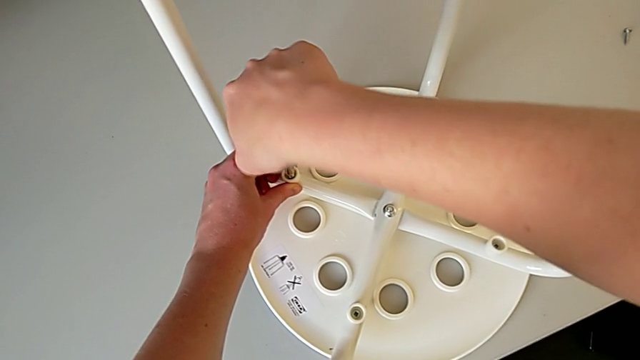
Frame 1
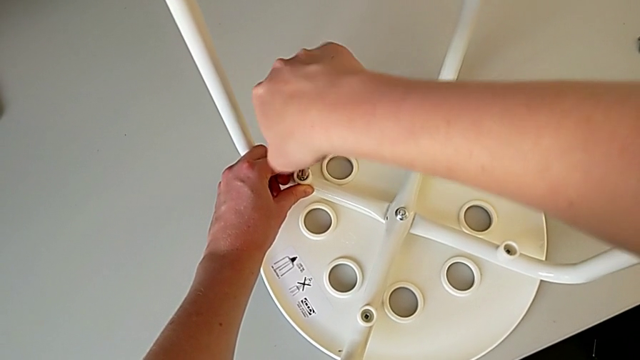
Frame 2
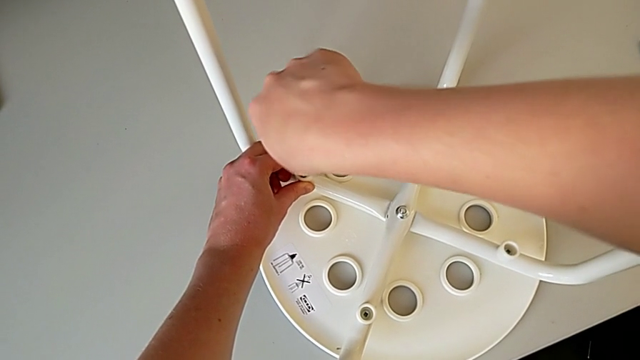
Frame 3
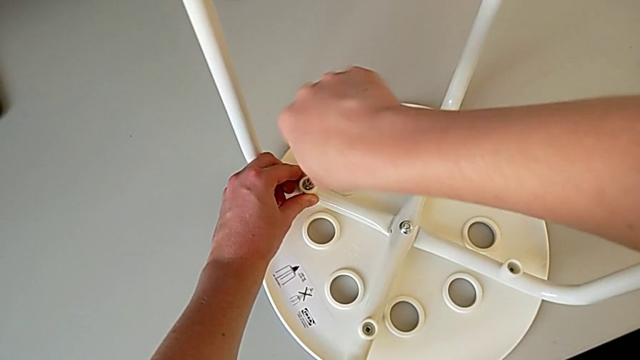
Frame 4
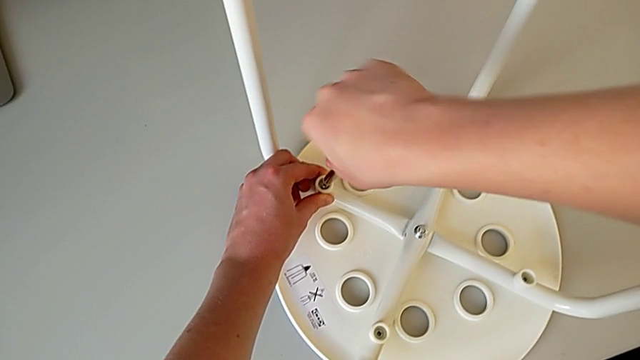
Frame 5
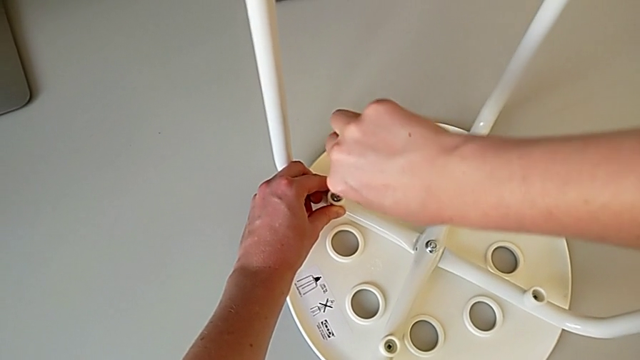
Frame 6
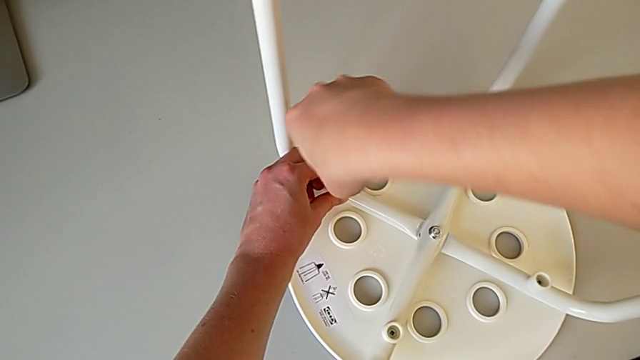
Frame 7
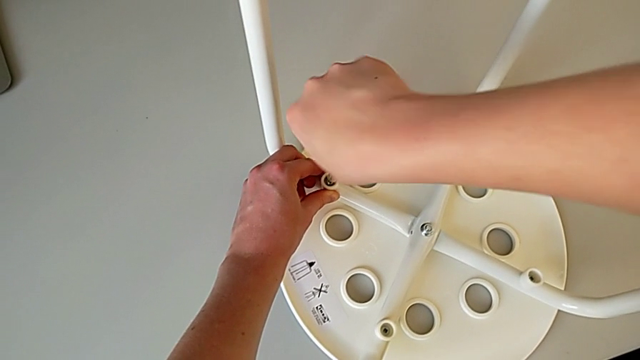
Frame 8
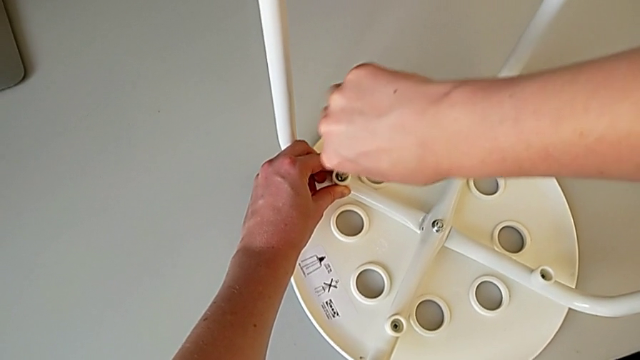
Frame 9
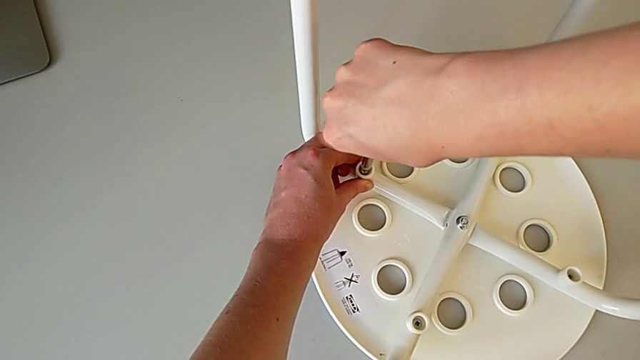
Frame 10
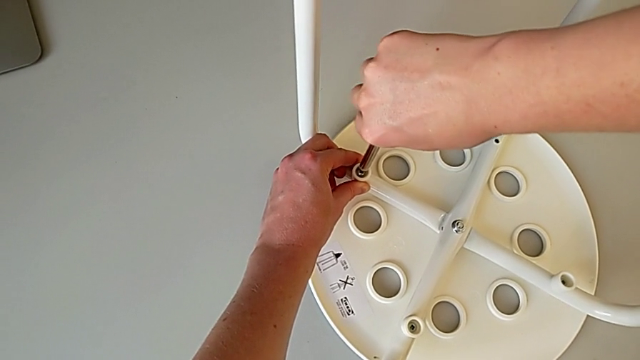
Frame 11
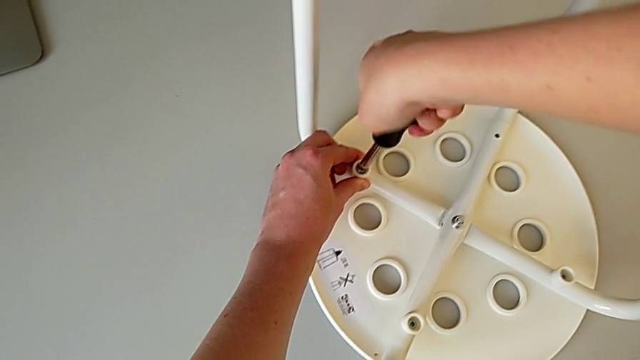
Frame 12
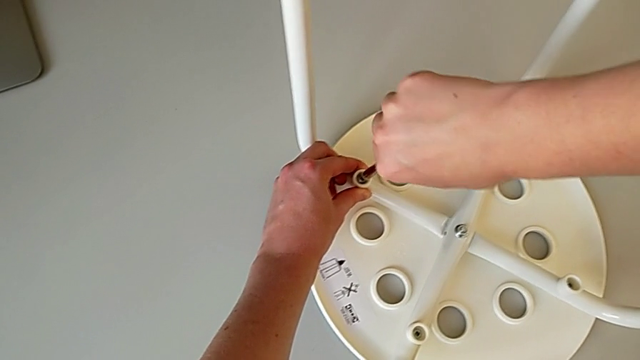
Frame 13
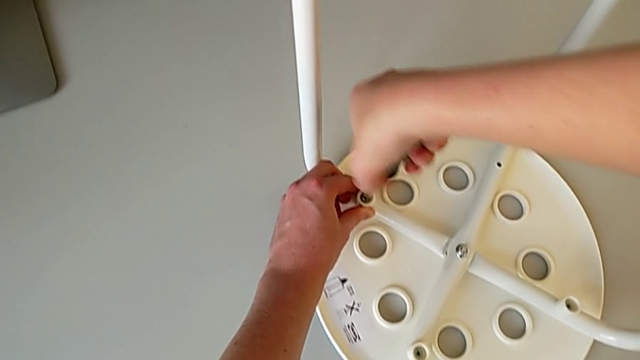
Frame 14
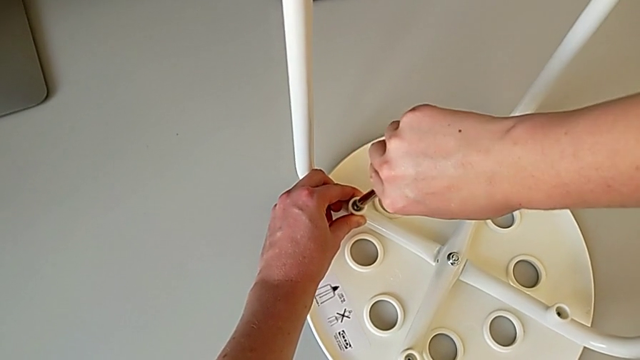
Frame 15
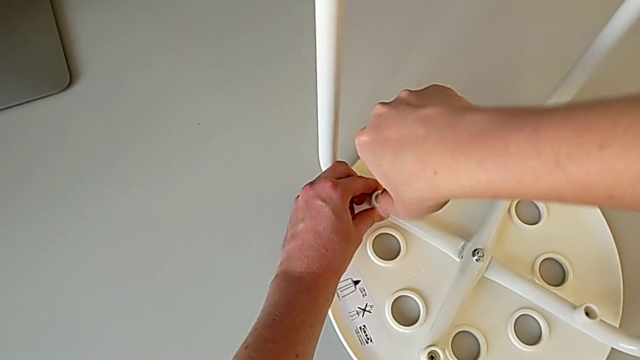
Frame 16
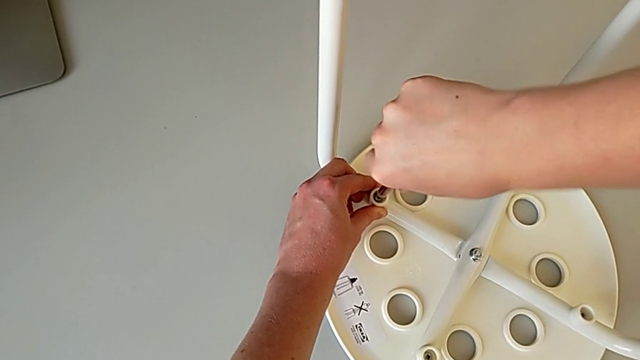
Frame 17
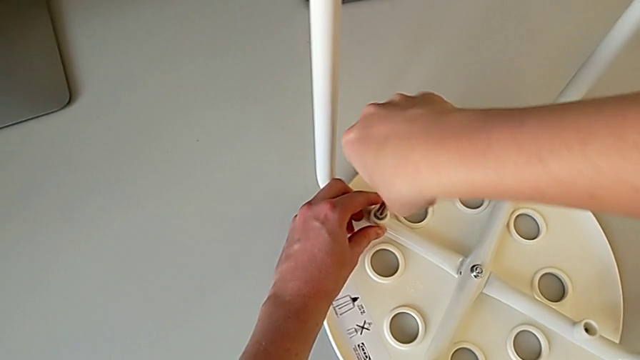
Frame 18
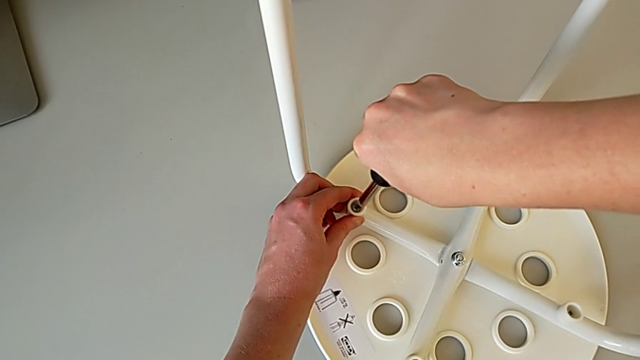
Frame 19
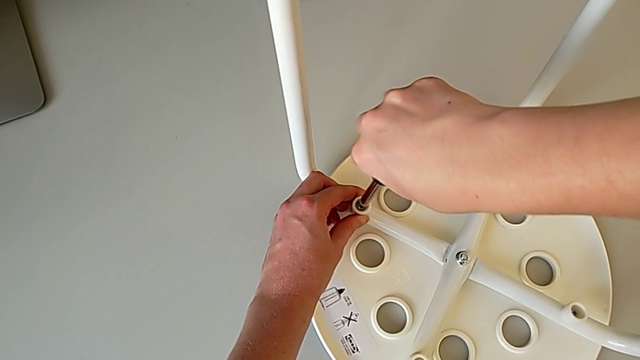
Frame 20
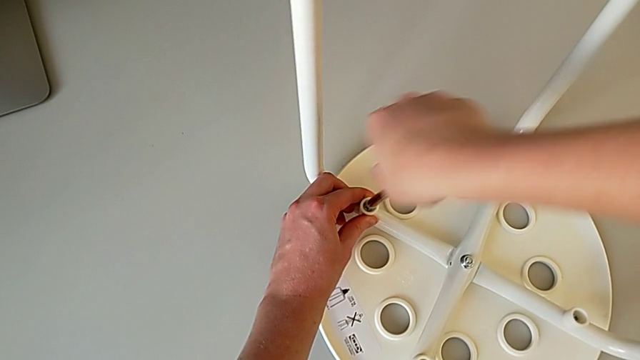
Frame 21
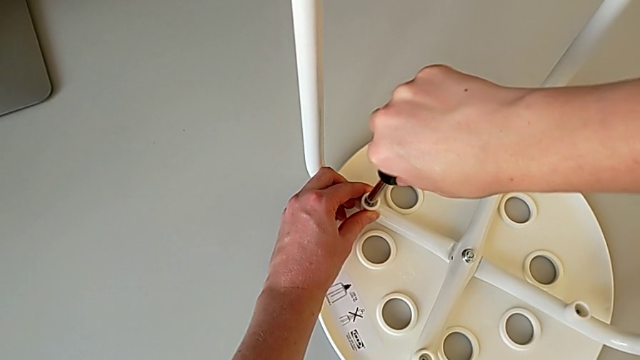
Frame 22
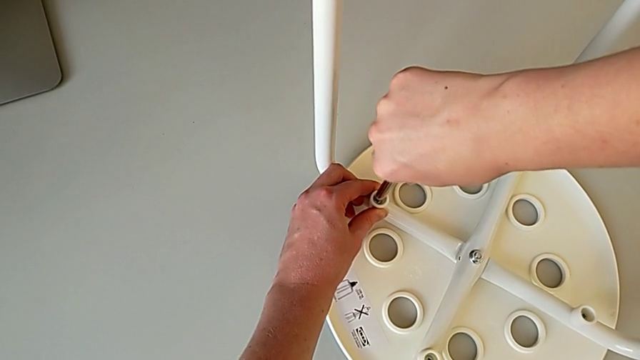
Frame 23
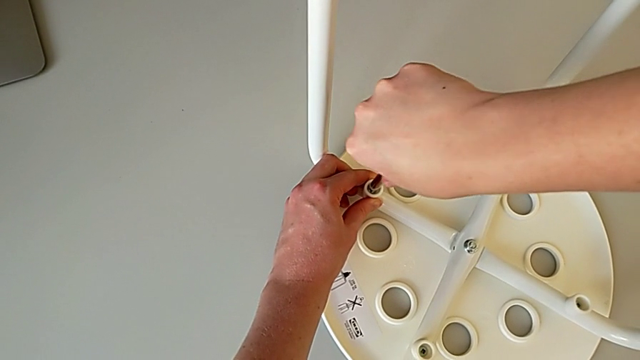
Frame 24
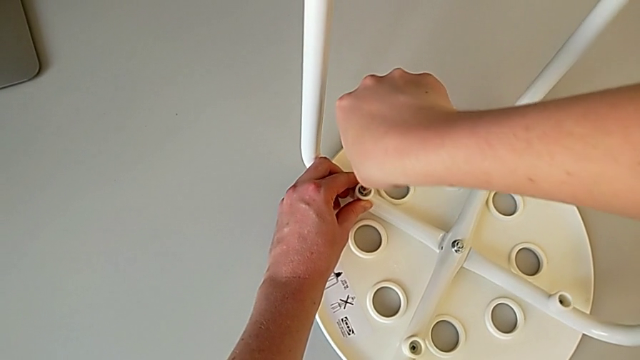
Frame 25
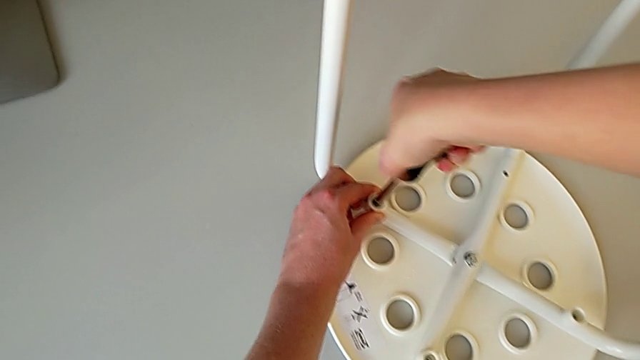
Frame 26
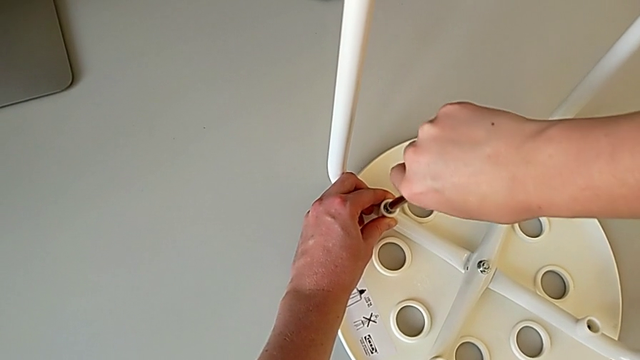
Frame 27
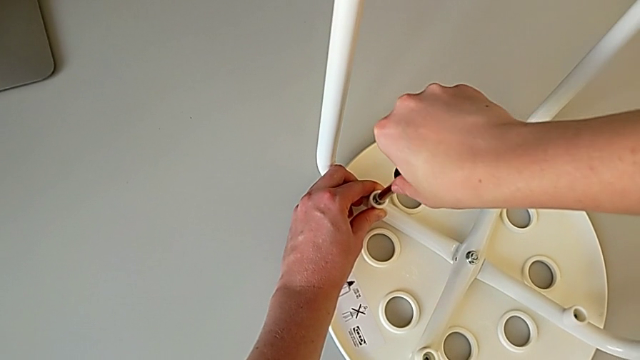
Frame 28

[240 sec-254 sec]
The camera wearer is using a screwdriver to screw the second screw. They keep screwing the screw.

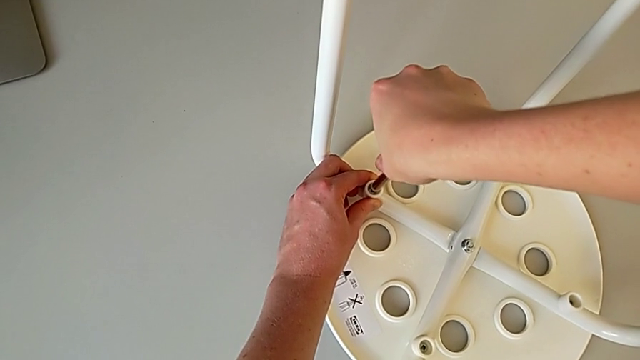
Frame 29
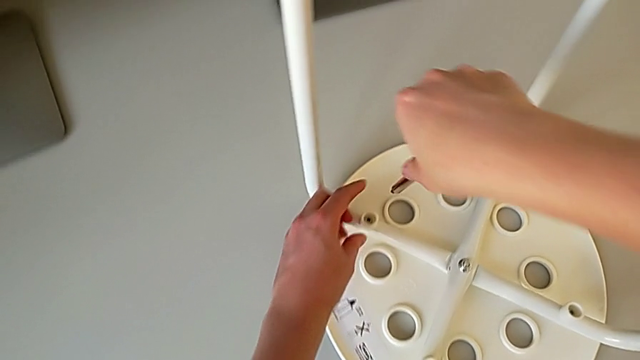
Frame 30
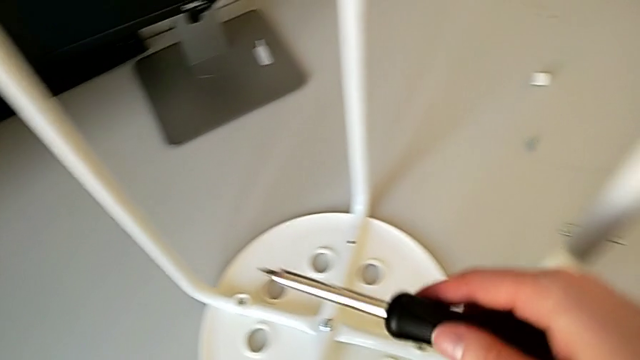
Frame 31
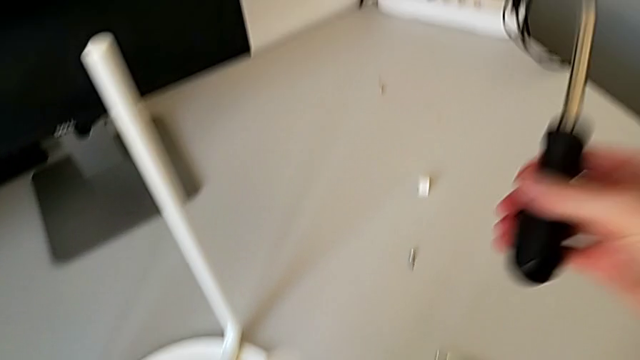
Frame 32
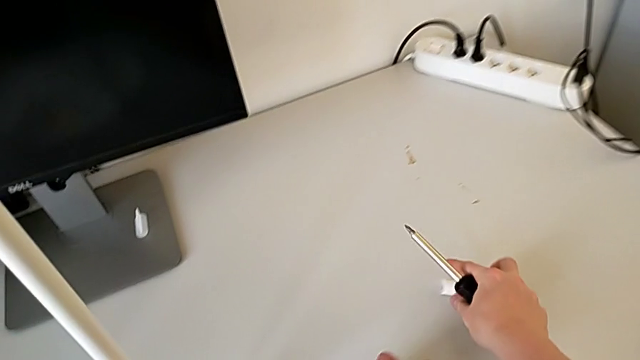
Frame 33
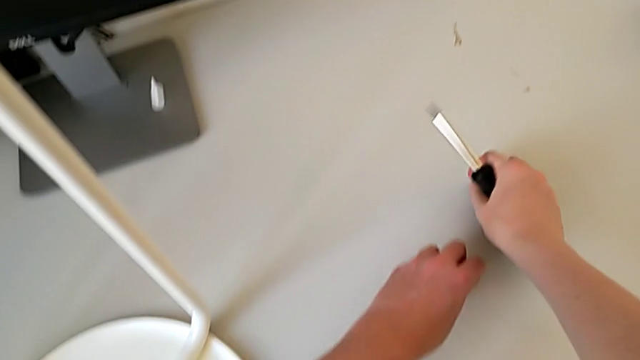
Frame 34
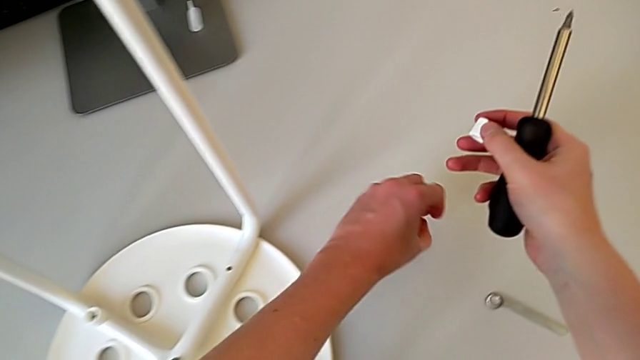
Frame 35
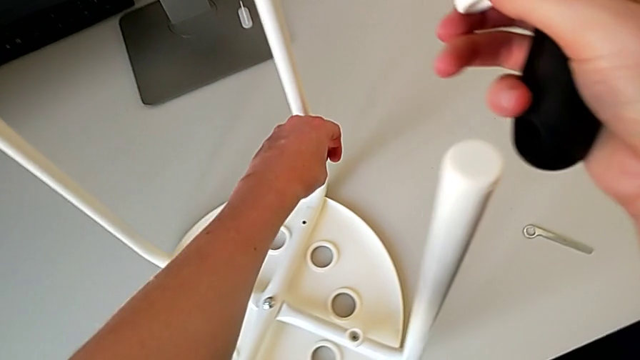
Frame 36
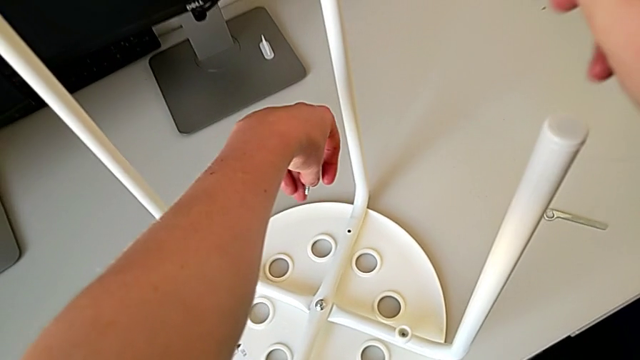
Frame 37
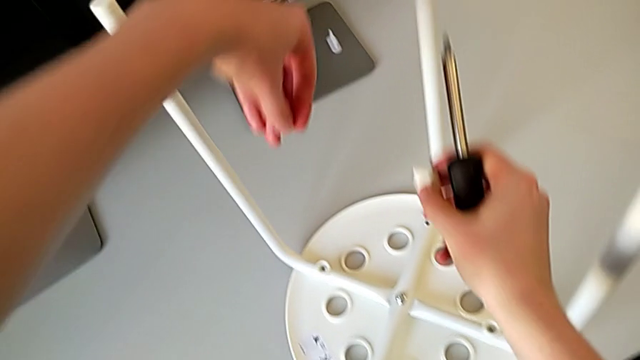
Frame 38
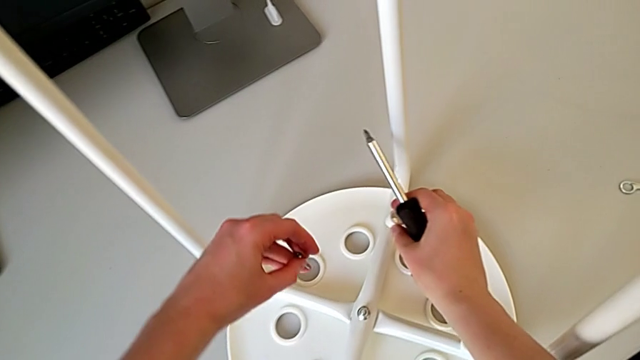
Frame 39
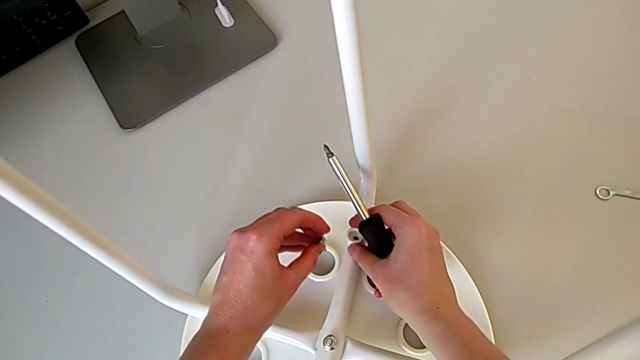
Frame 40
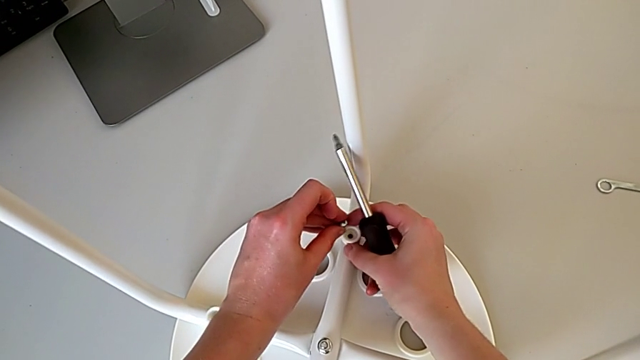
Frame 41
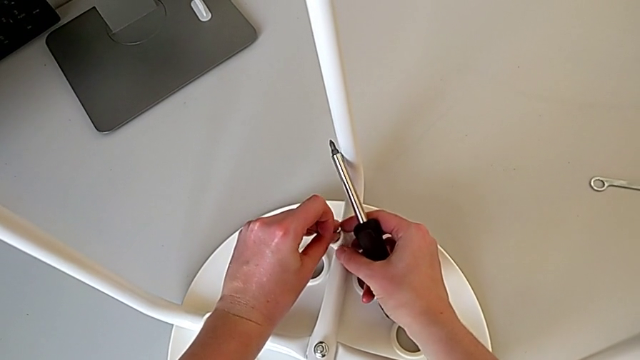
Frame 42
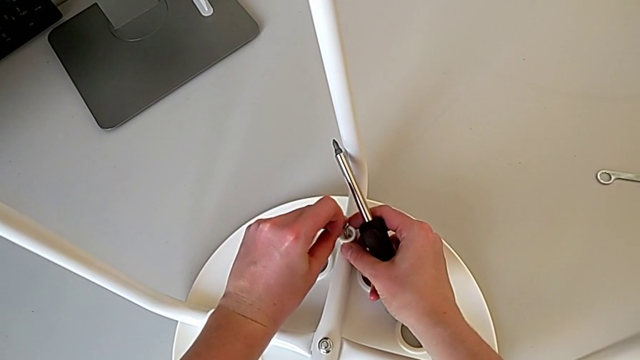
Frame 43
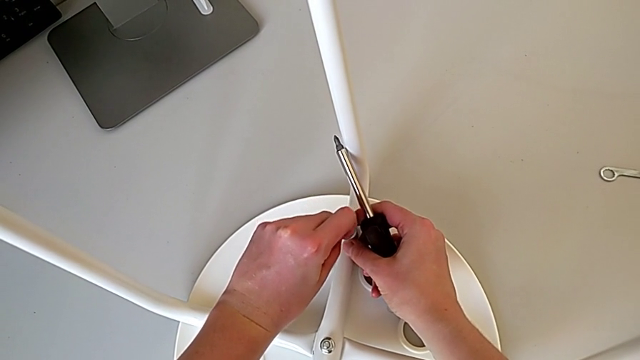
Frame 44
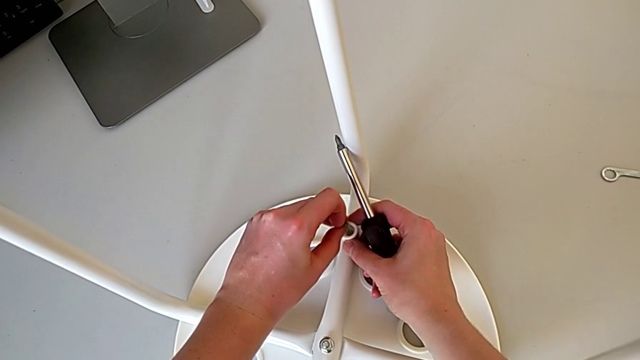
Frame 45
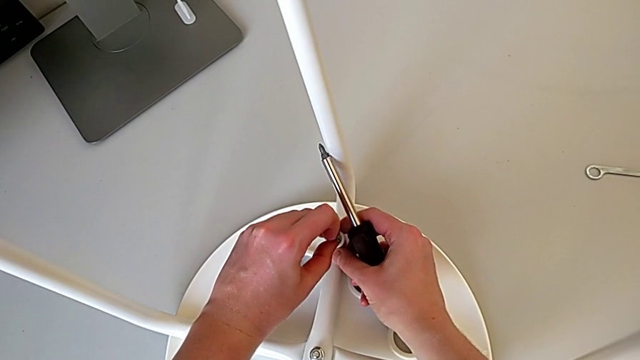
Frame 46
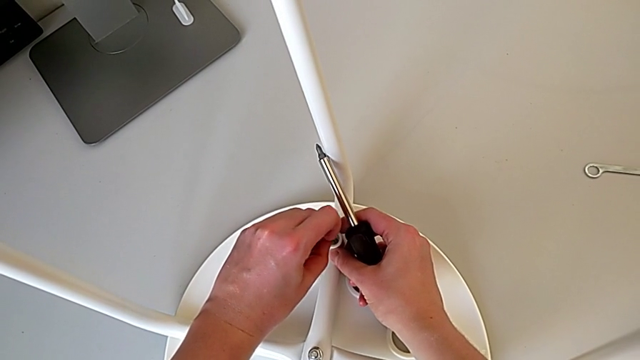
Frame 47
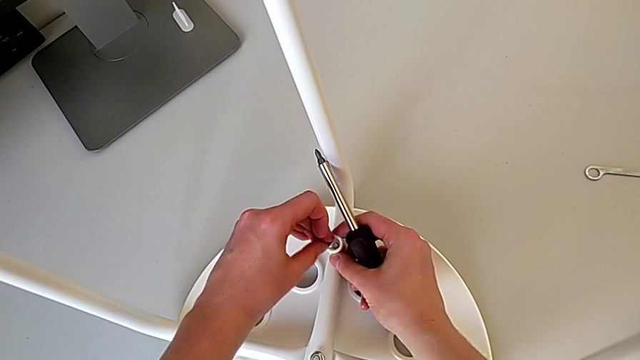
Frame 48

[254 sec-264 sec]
The camera wearer is using a screwdriver to screw the second screw. They withdraw the screwdriver, grab the washer with the right hand, grab the screw with the left hand, place the washer and insert the screwdriver.
